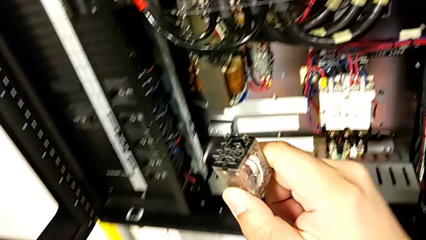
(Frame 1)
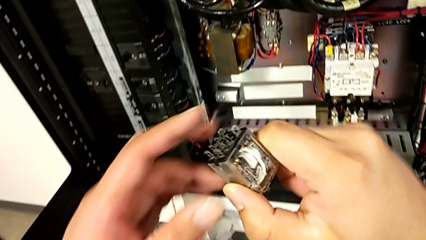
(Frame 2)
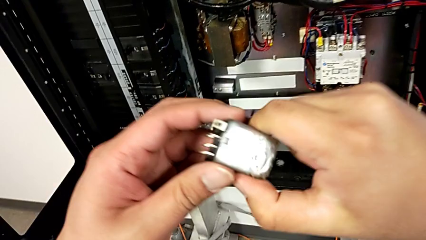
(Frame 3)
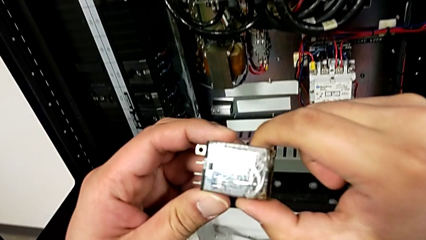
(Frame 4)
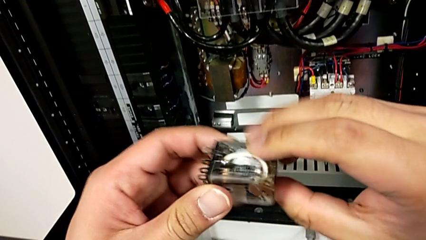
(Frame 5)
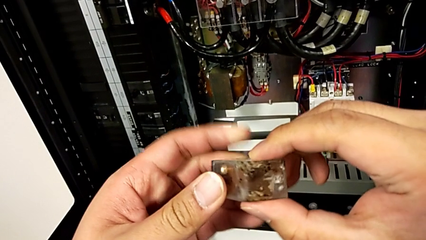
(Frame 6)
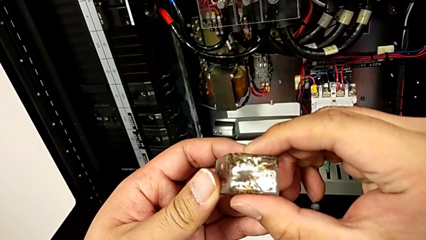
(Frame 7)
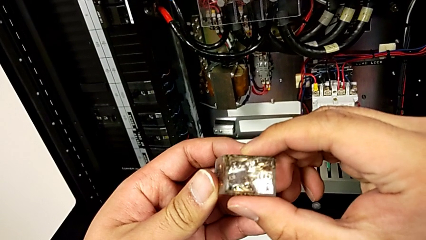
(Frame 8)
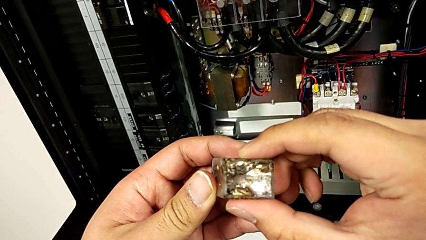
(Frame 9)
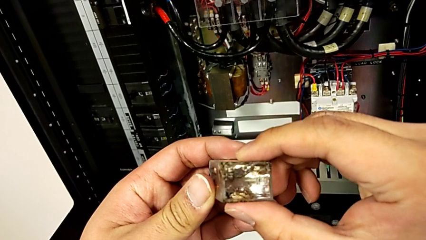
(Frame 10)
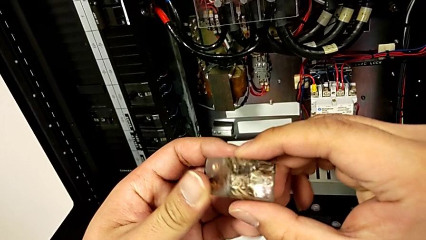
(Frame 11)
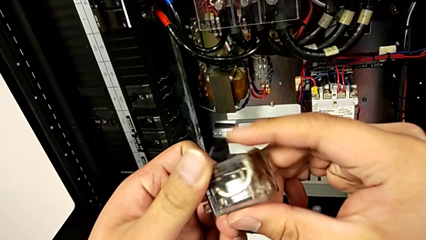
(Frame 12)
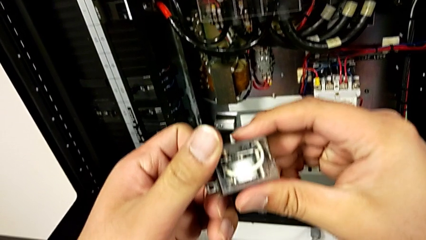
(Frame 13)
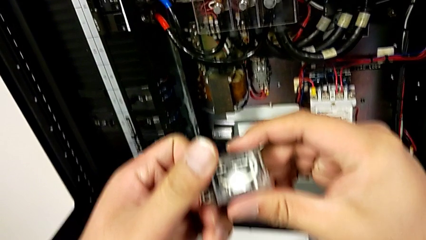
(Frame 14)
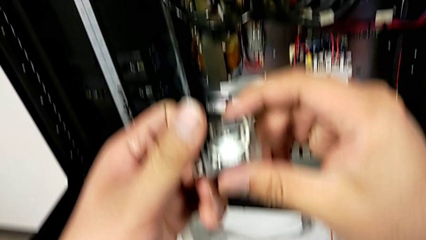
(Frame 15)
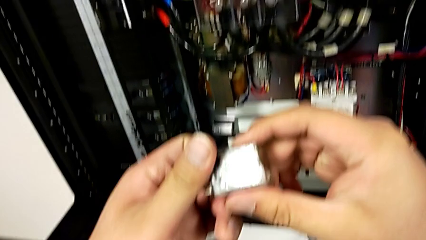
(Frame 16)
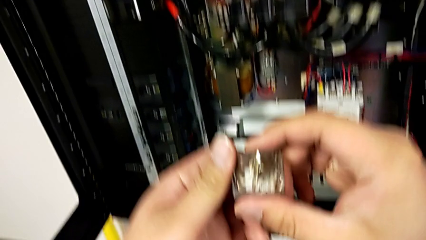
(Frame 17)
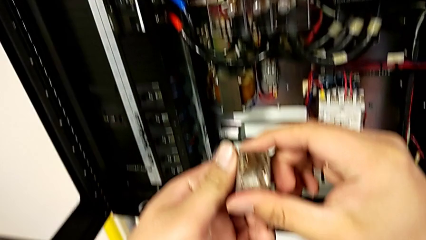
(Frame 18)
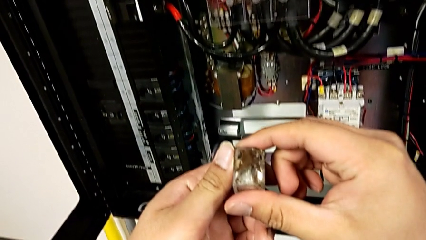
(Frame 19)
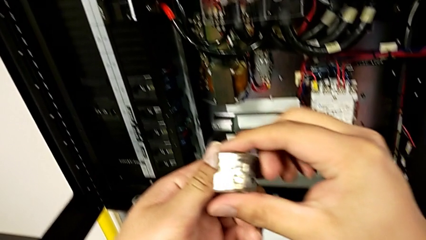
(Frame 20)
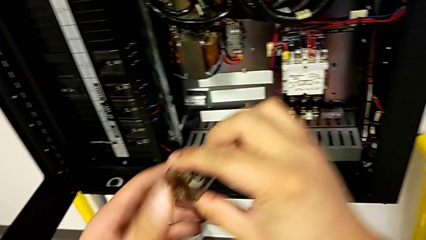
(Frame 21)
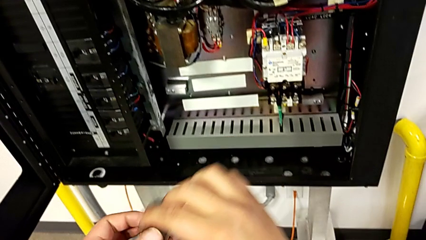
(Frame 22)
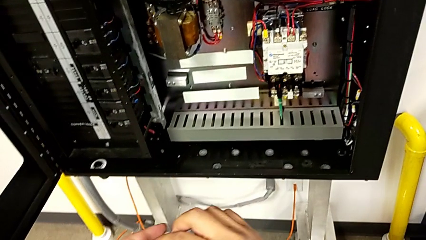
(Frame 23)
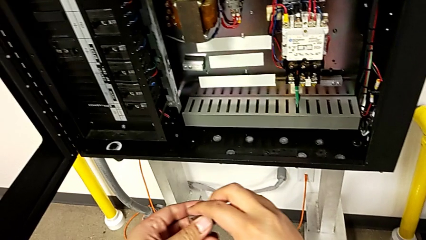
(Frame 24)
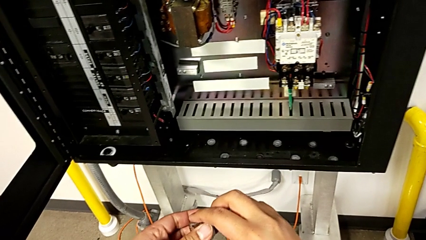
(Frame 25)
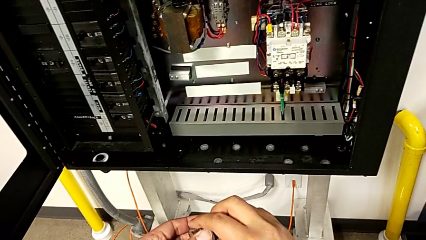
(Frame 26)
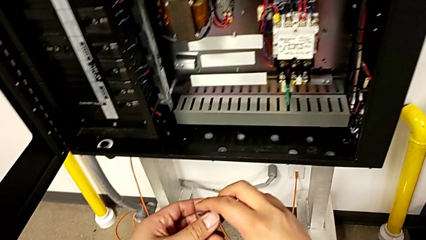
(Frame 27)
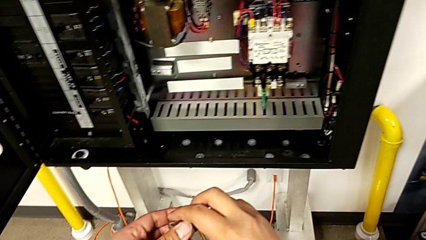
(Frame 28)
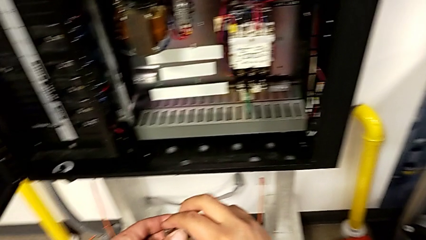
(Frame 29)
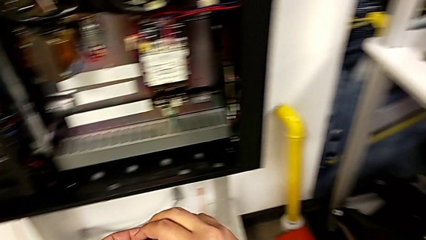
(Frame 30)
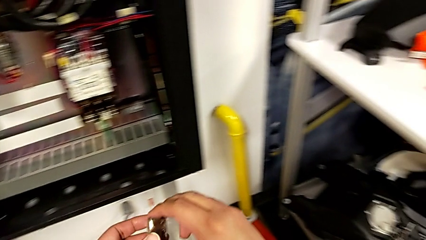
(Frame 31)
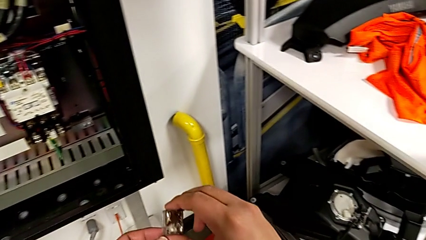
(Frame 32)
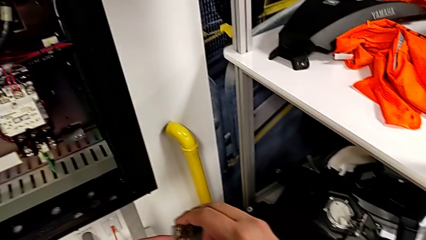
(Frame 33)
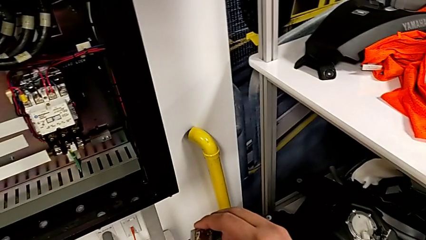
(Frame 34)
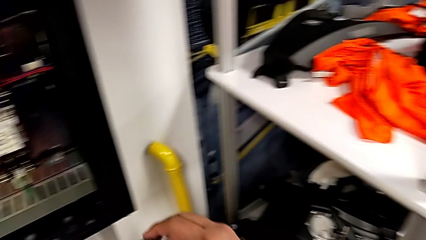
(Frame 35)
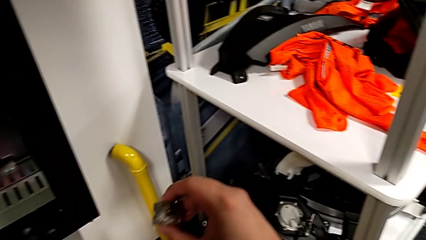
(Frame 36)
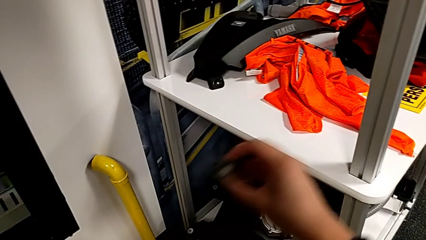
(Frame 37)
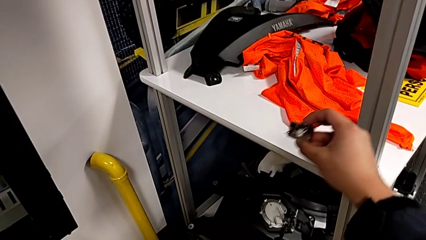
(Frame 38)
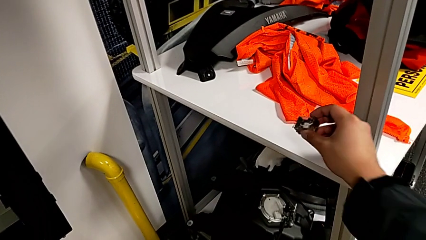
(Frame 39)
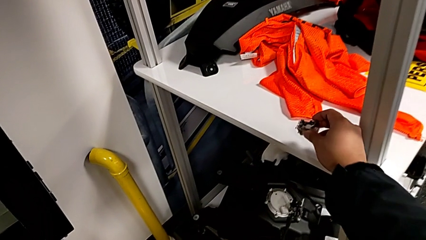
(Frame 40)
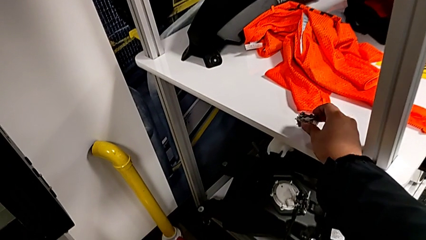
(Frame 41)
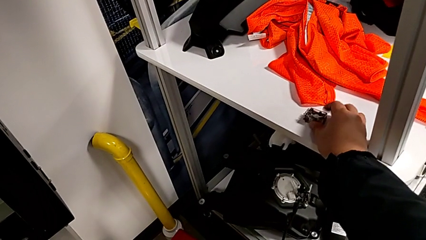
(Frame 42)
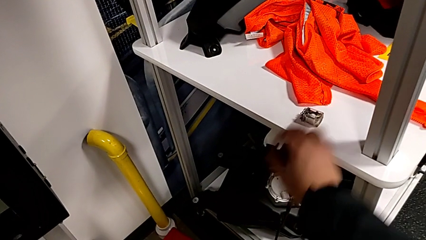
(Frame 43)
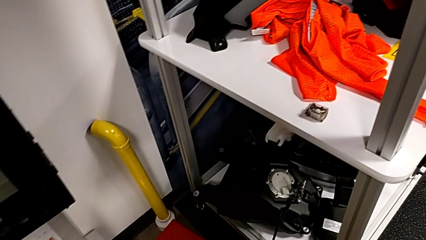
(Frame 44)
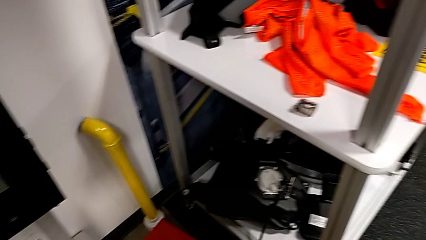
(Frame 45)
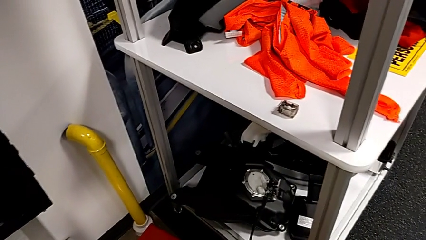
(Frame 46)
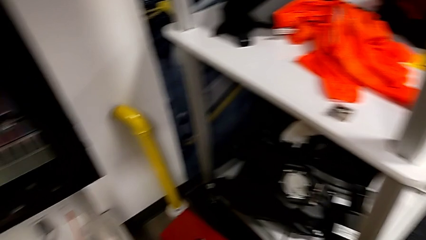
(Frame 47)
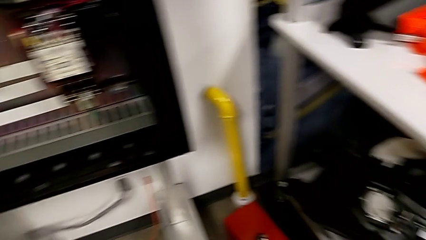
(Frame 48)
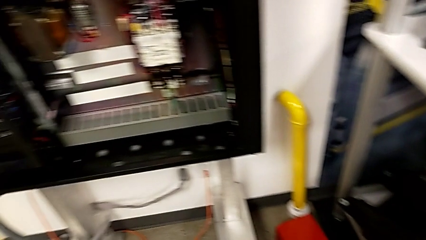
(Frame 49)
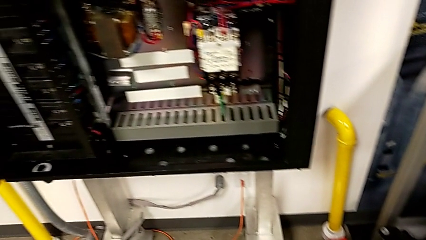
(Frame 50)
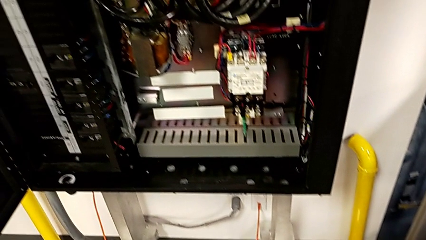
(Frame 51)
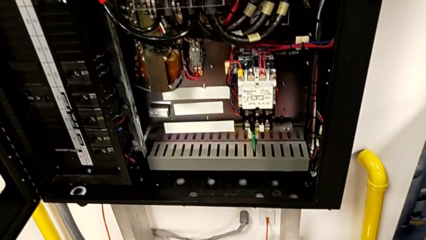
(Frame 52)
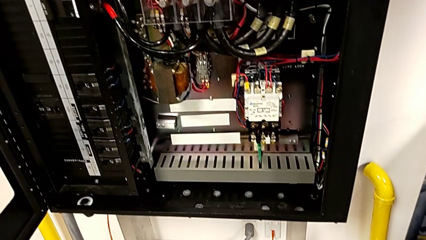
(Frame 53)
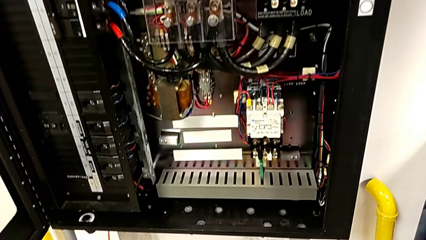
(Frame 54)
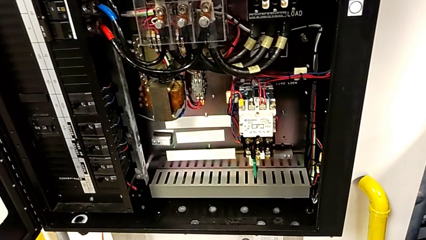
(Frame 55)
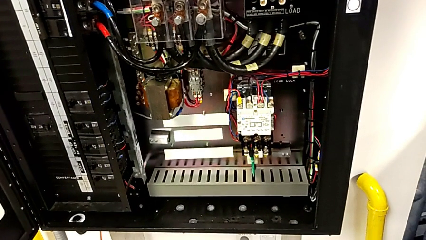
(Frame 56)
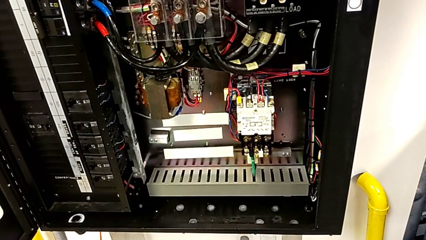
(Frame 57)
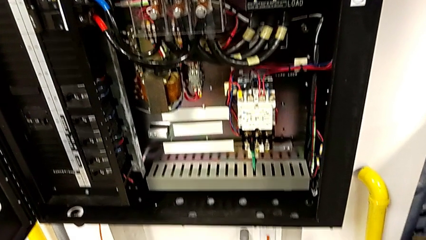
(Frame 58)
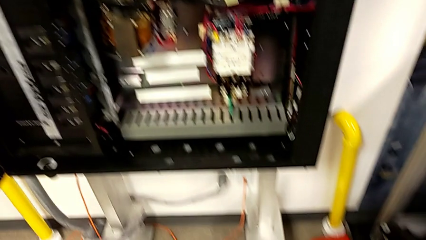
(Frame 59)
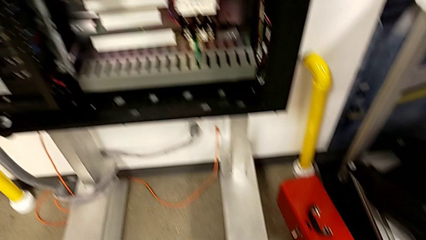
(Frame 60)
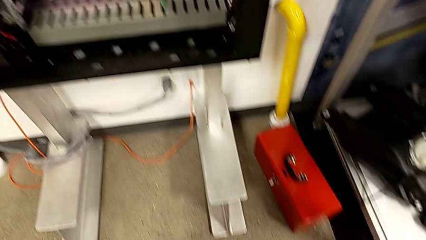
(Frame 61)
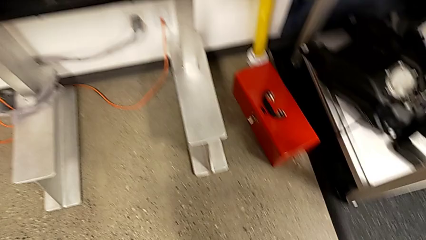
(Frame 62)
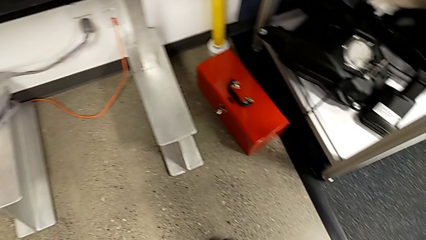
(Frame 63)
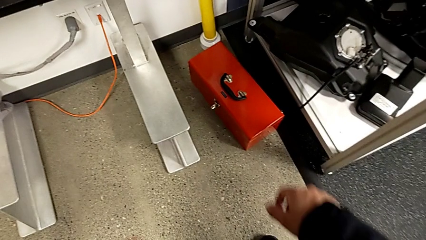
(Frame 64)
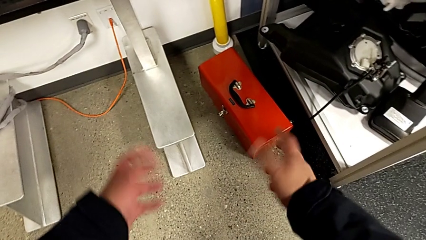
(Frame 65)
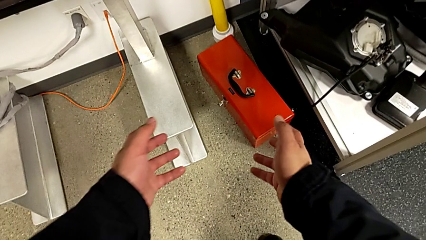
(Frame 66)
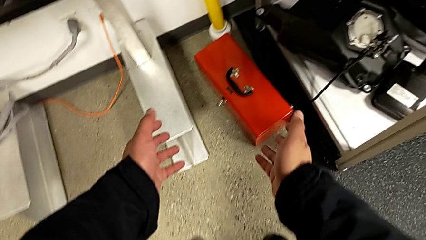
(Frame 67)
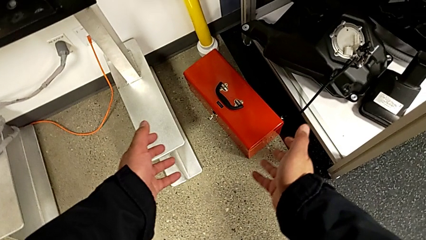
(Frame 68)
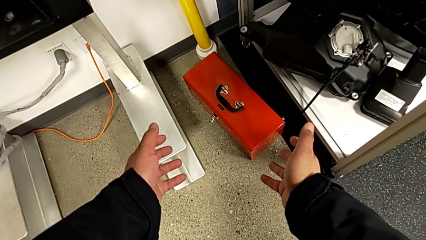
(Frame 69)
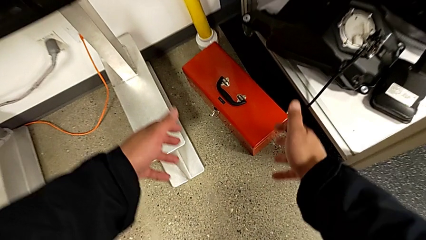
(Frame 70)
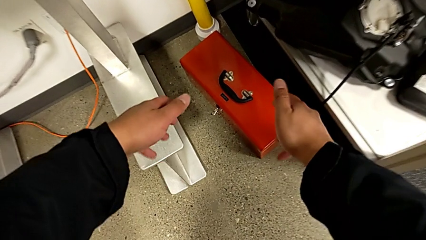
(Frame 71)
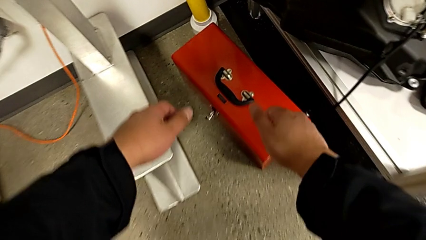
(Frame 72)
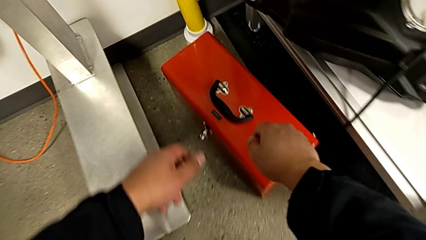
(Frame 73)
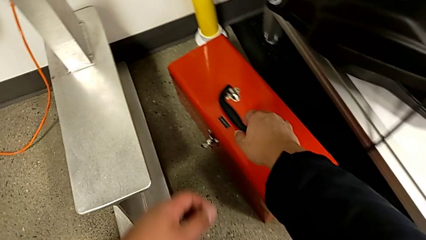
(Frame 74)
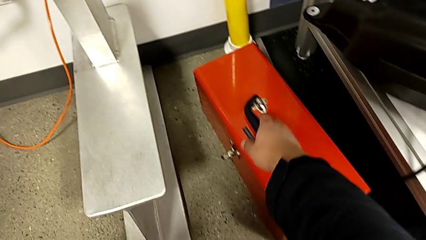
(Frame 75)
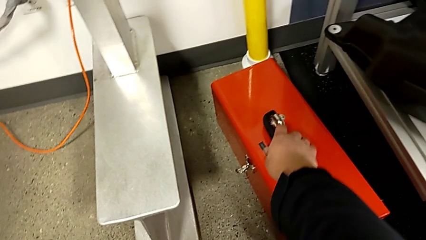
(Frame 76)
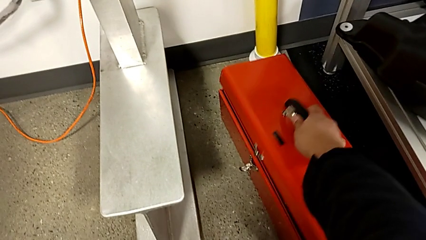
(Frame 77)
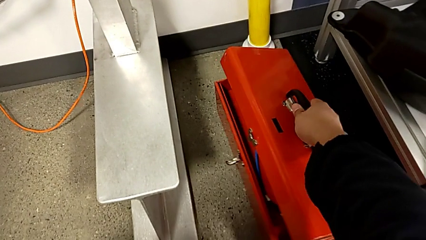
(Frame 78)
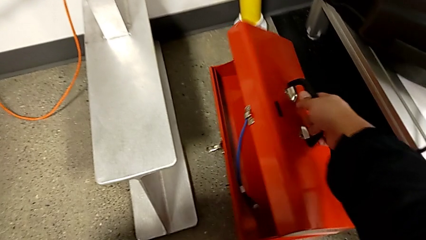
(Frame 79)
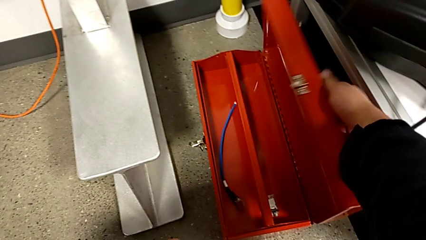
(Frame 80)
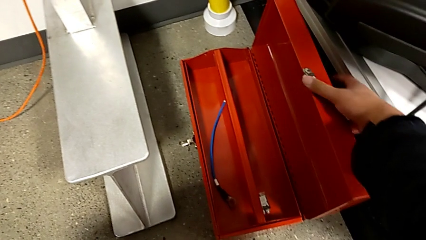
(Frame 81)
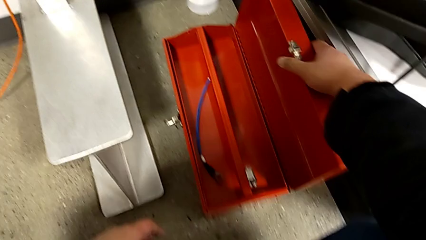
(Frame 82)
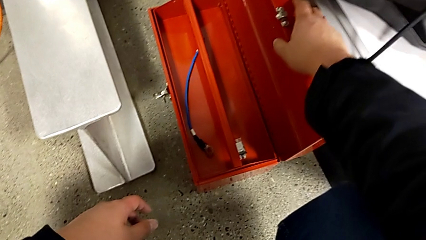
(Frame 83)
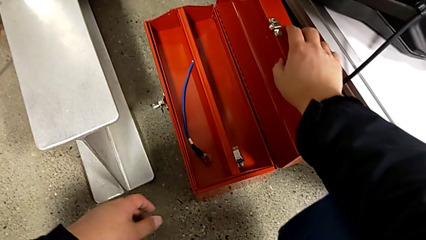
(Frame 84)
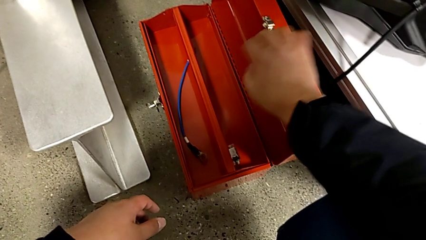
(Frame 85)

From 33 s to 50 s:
The camera wearer is changing the damaged circuit breaker. They inspect the circuit breaker, hold it, place it and open the toolbox.
